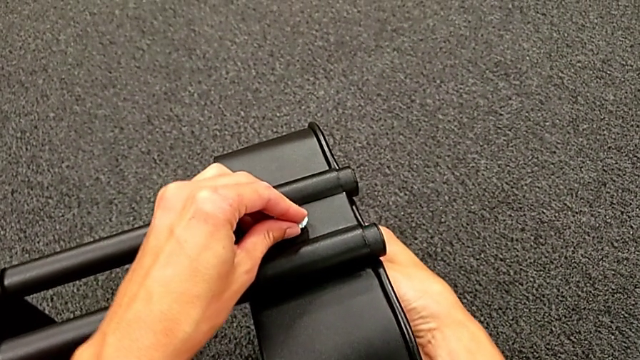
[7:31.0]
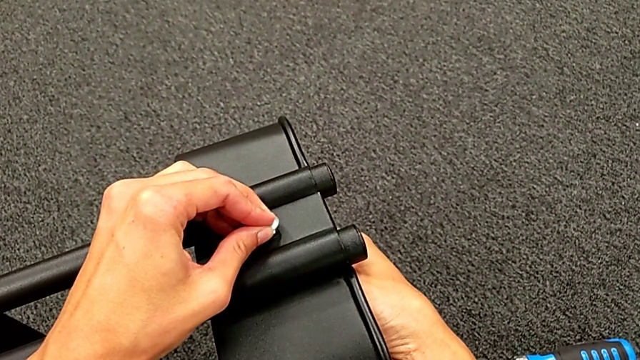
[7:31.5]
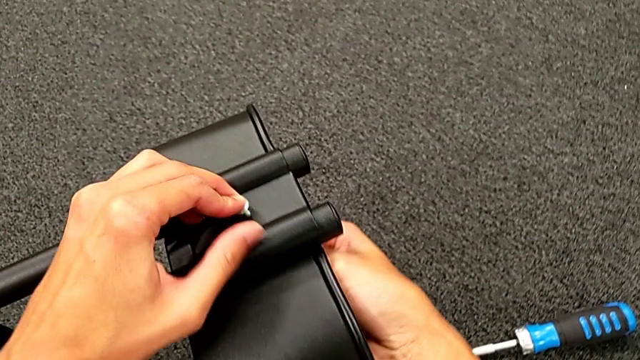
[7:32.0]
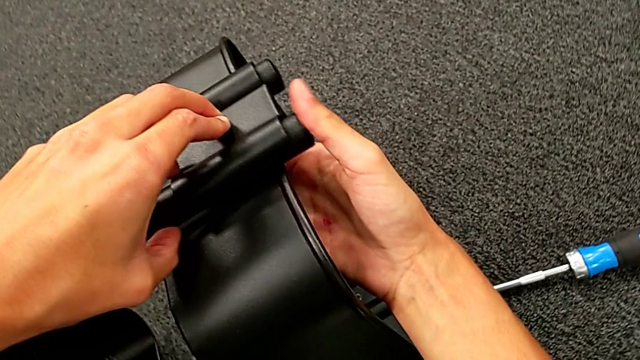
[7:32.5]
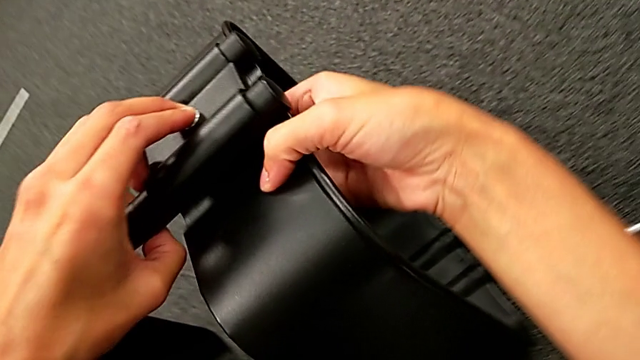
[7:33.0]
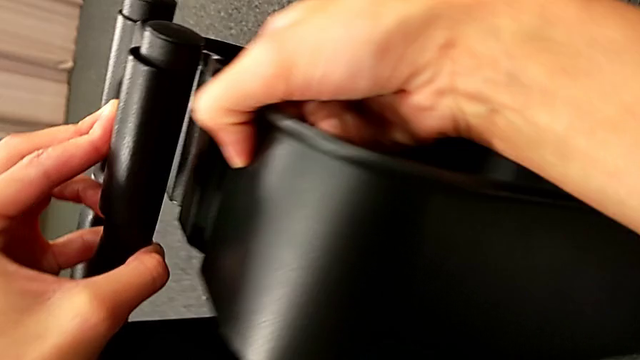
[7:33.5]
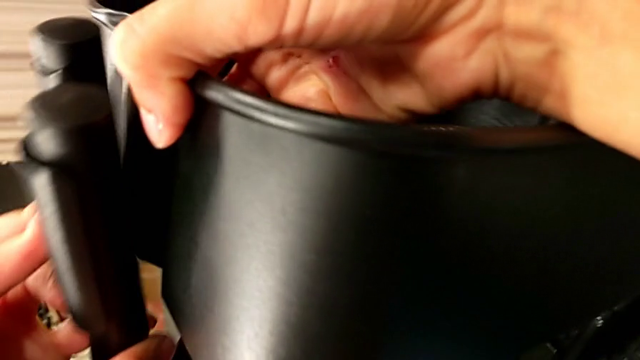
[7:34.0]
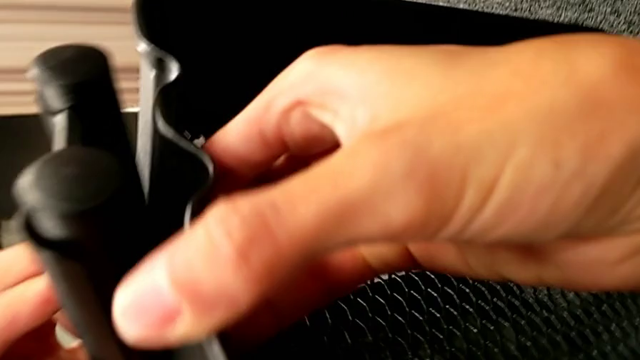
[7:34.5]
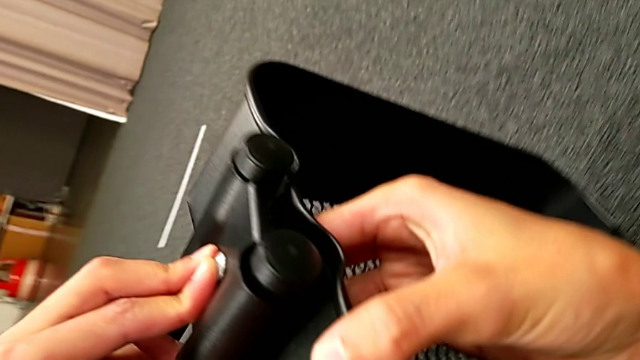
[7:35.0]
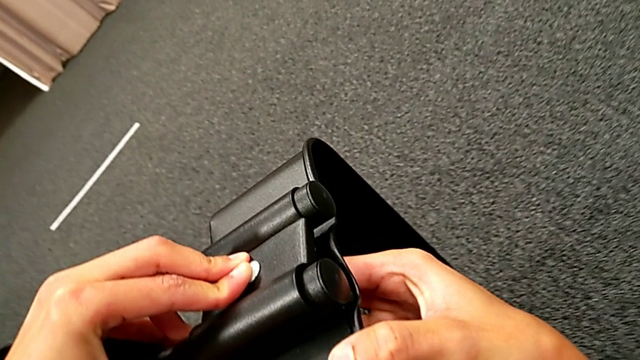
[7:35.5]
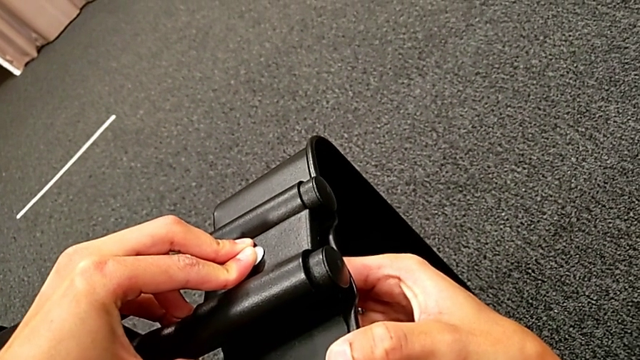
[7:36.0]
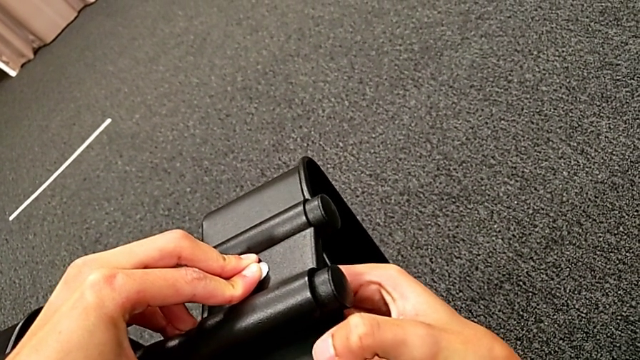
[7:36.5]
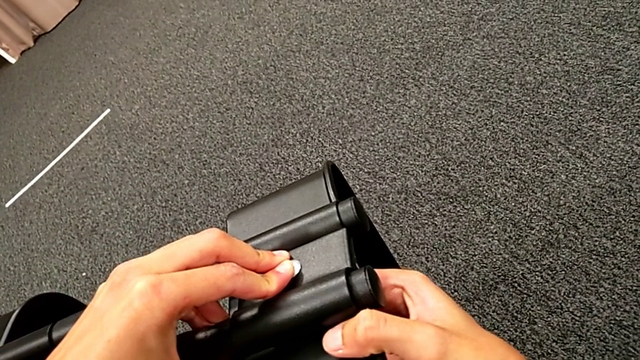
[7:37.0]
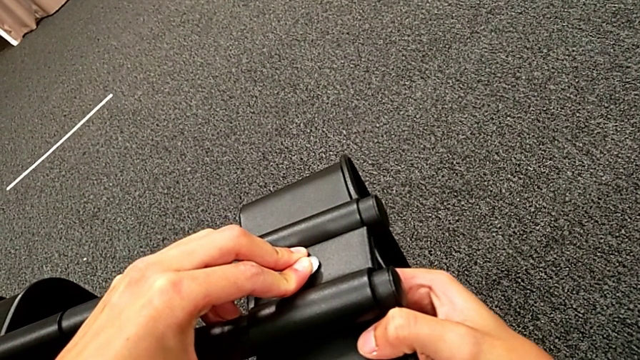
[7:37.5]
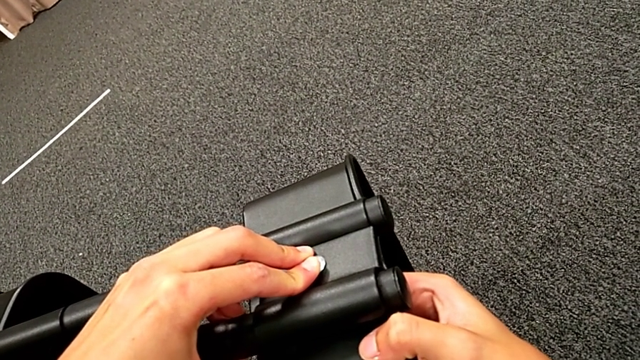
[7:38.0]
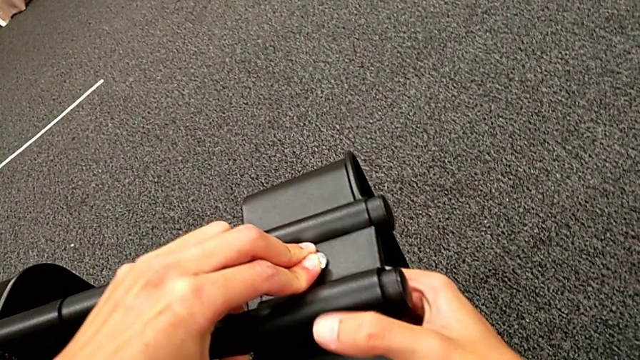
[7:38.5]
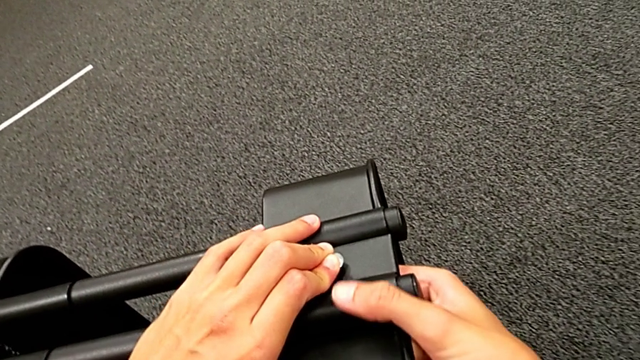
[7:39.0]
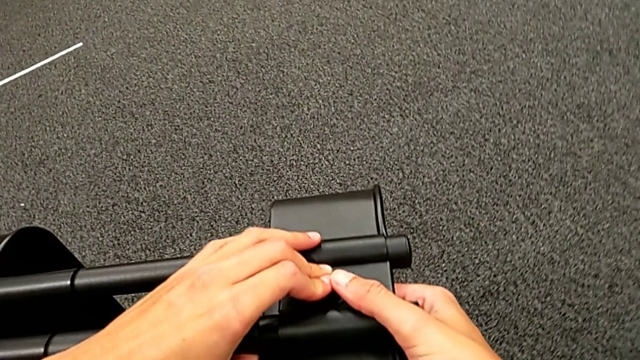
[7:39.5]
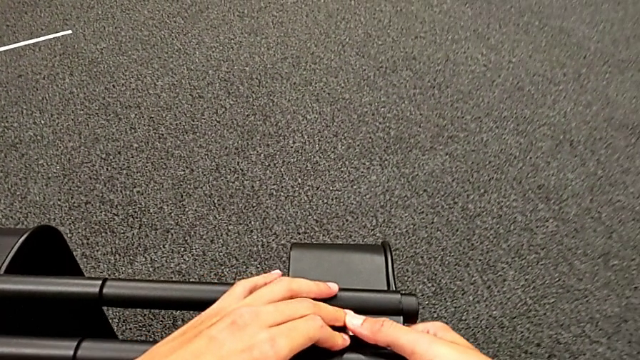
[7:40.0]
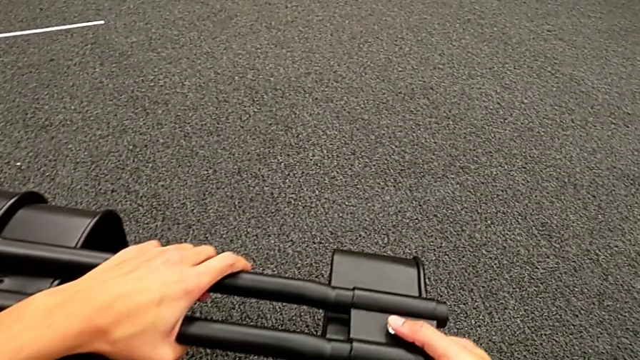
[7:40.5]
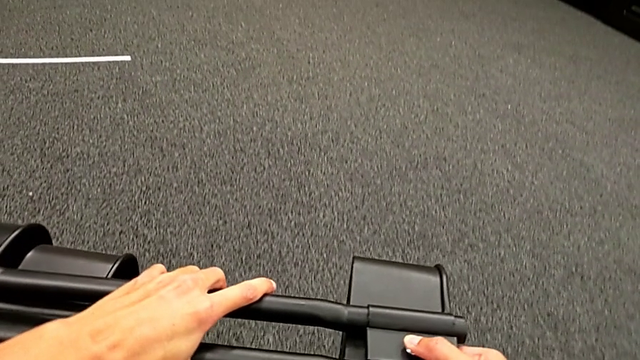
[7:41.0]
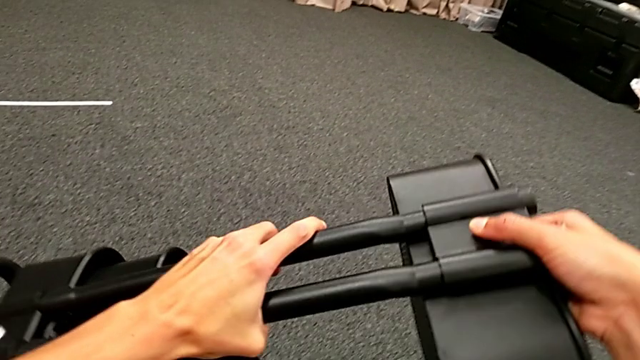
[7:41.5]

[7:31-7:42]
The camera wearer is placing the black grid tray between the side bars. They keep aligning the first bracket.

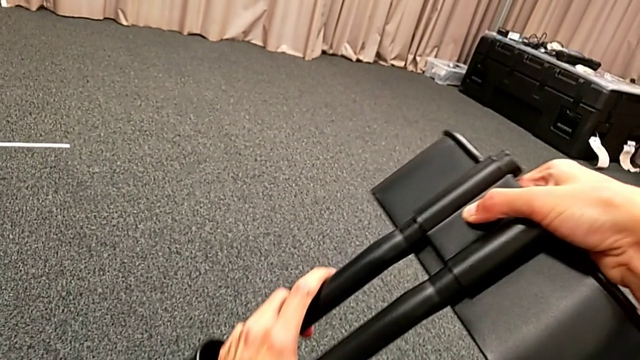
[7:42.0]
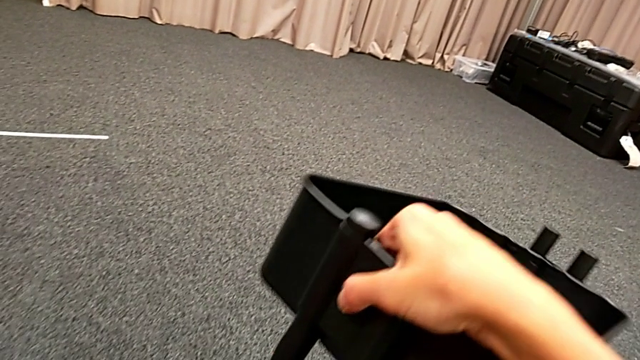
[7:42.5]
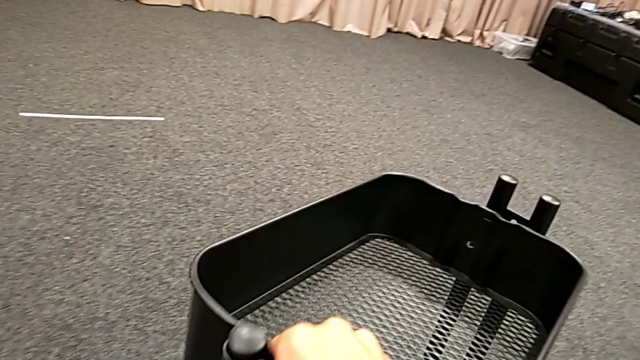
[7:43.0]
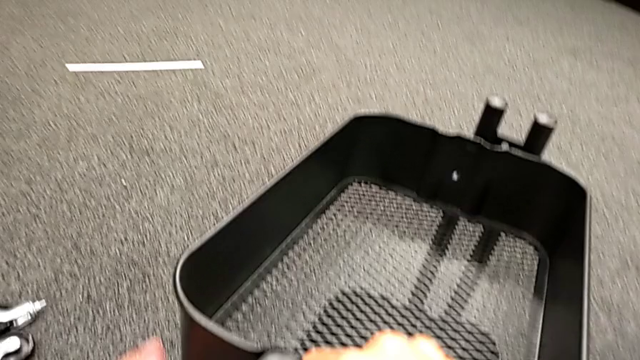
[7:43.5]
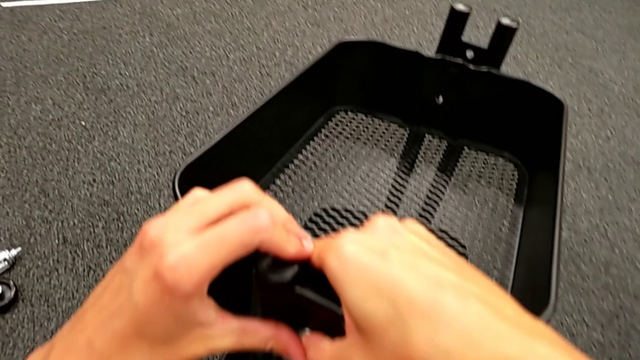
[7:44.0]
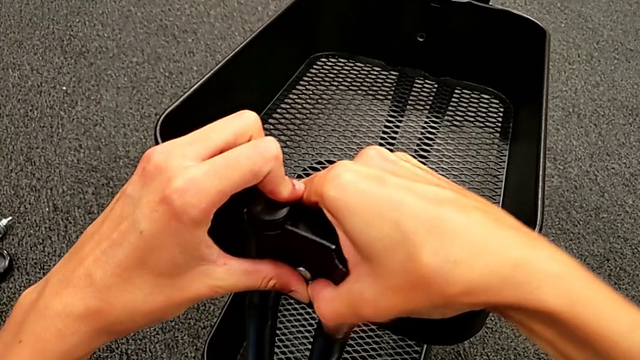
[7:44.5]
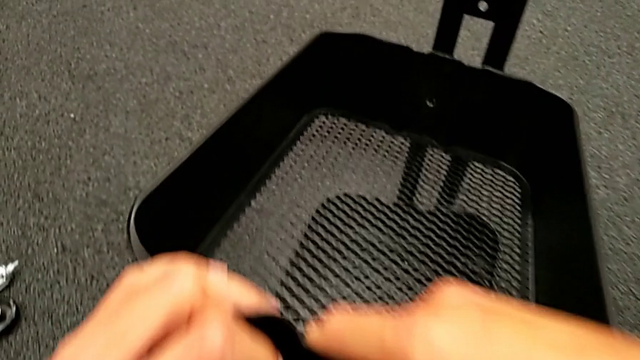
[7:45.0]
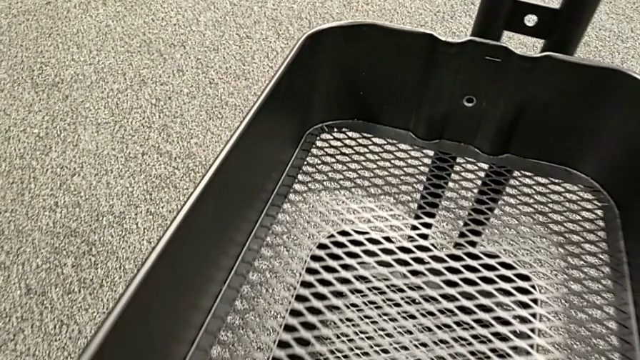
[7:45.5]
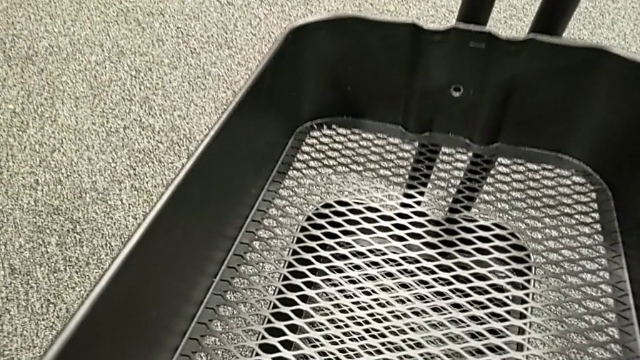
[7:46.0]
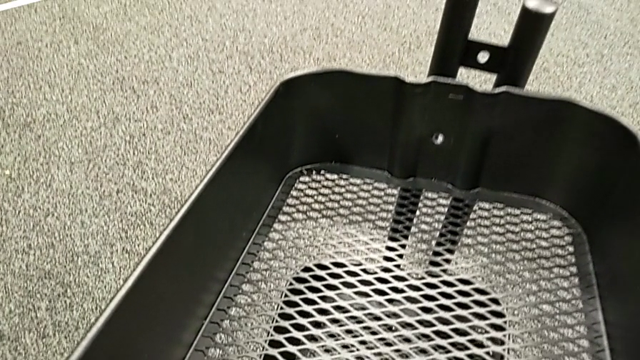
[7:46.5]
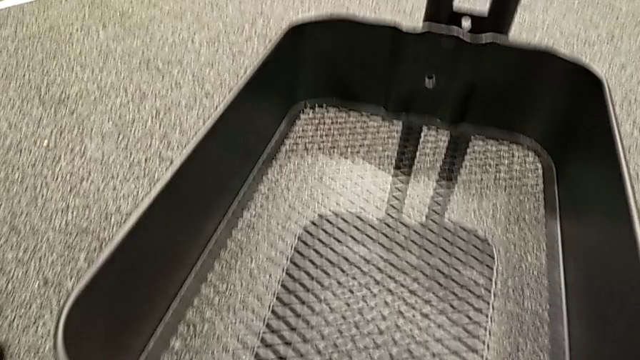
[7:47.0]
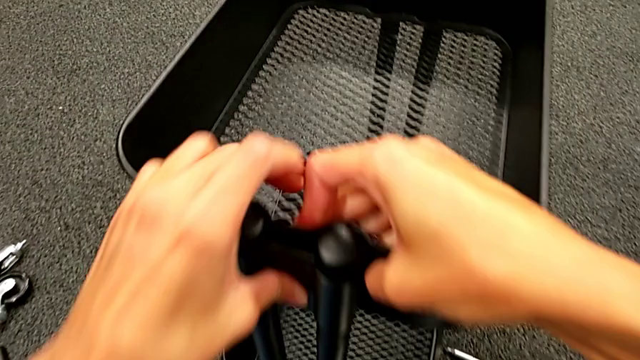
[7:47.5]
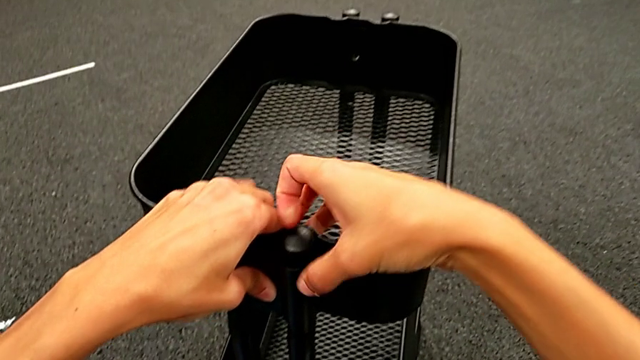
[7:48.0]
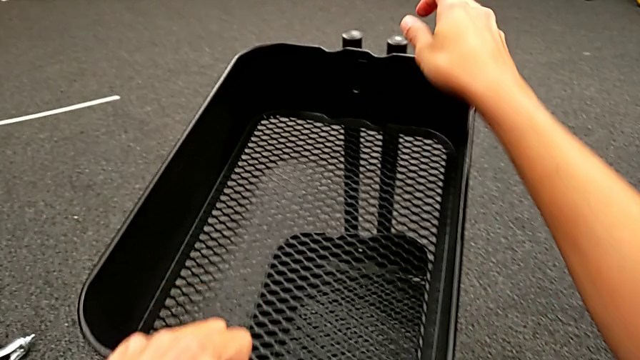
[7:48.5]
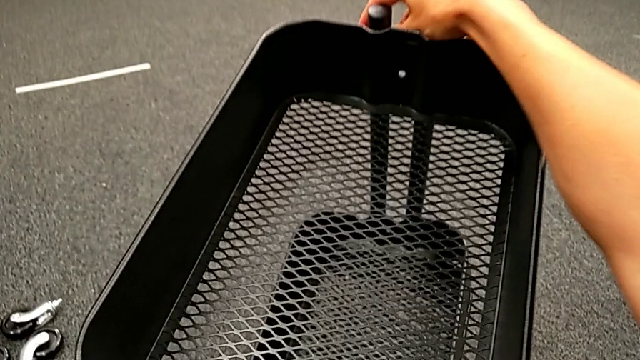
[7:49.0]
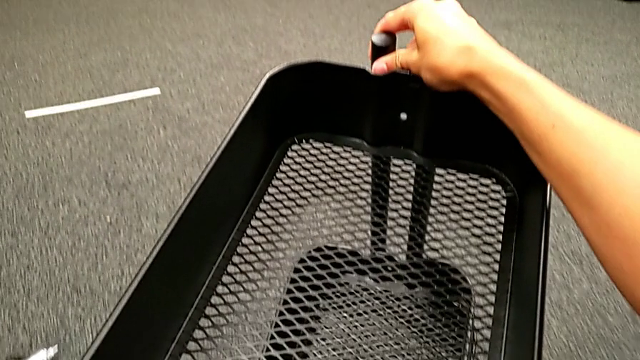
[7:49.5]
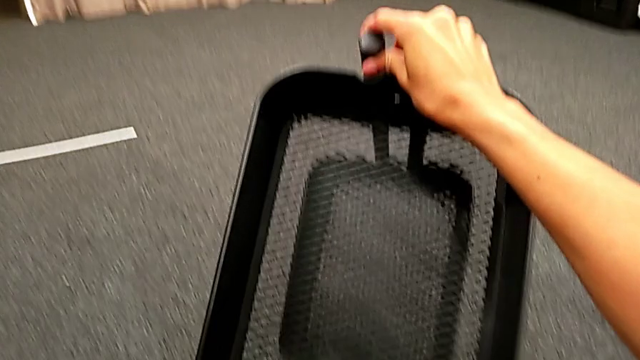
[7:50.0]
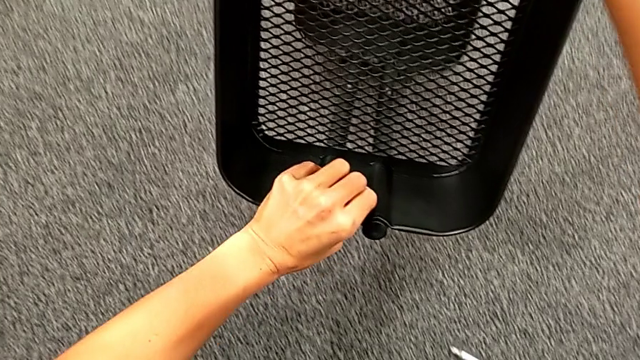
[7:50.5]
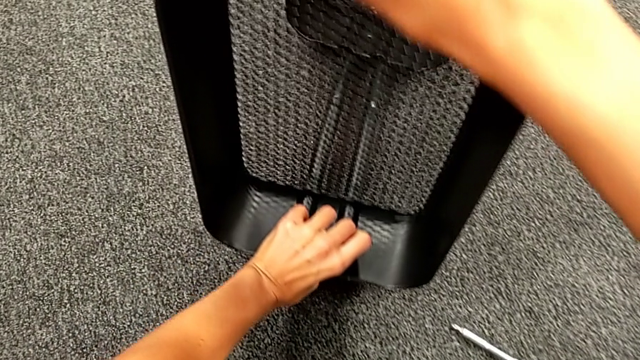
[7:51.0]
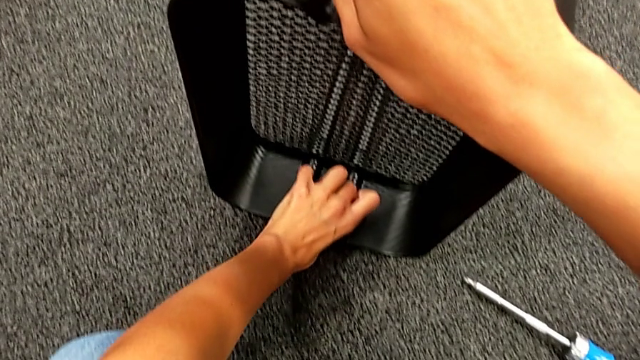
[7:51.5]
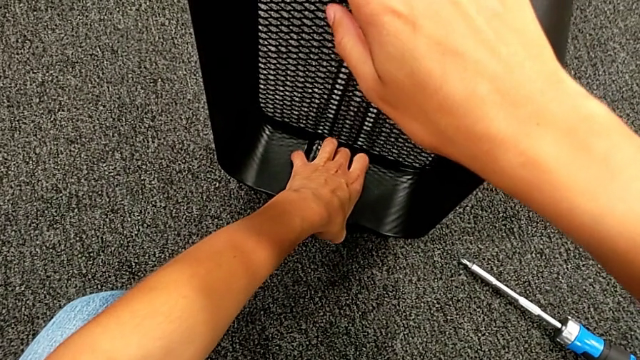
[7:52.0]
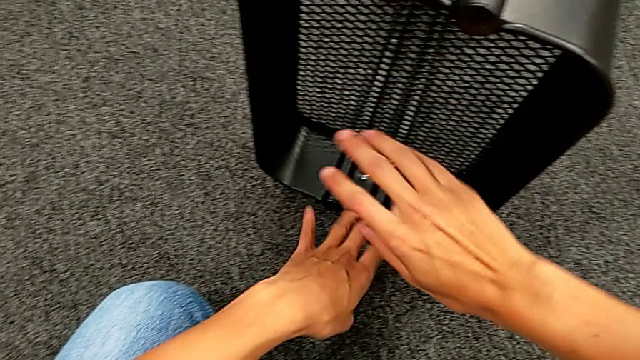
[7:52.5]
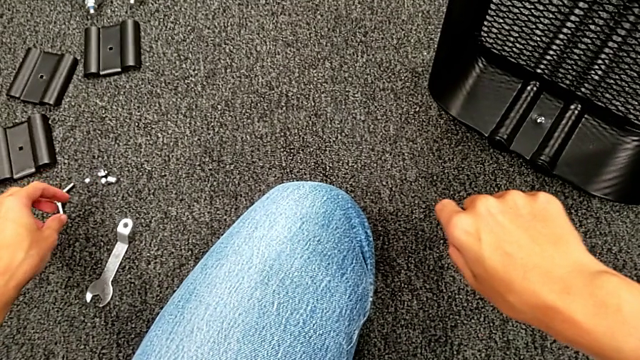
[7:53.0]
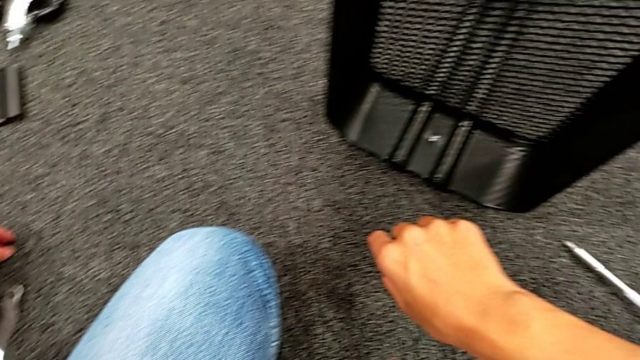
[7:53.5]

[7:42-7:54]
The camera wearer is placing the black grid tray between the side bars. They rotate the black frame, insert the first bolt, rotate the black frame and grab the first hexagon cap nut.
